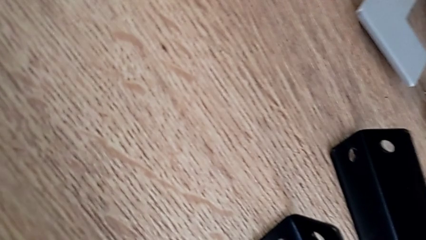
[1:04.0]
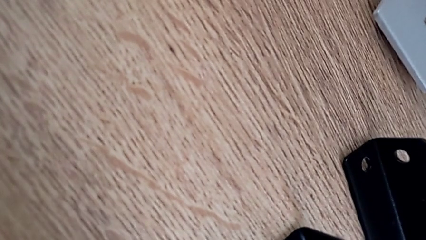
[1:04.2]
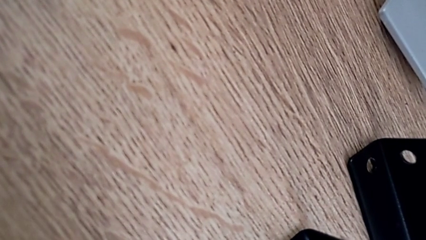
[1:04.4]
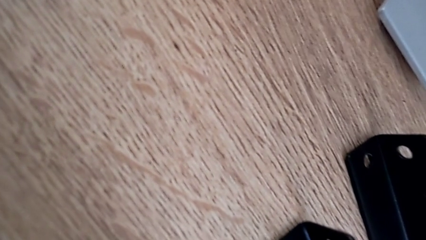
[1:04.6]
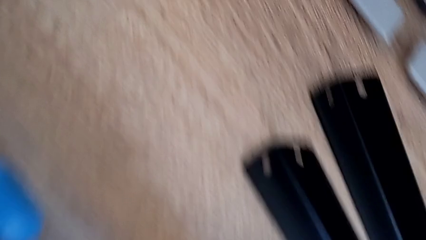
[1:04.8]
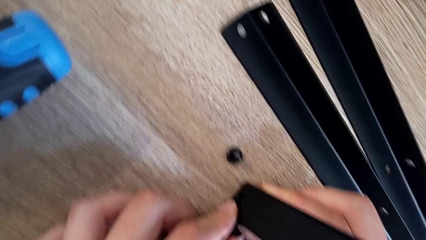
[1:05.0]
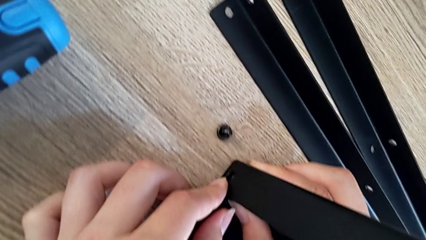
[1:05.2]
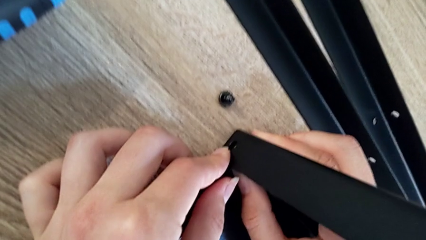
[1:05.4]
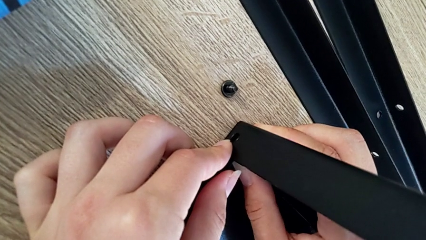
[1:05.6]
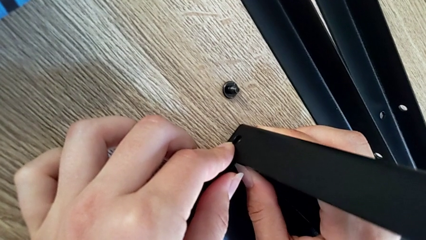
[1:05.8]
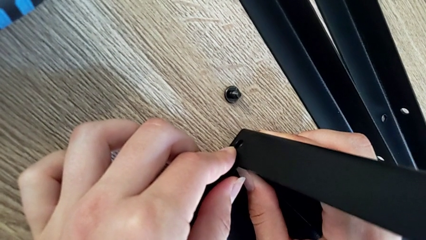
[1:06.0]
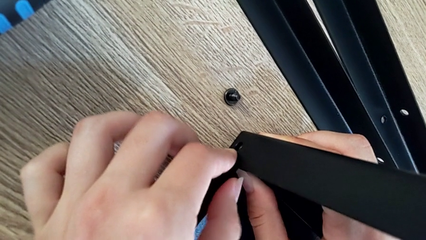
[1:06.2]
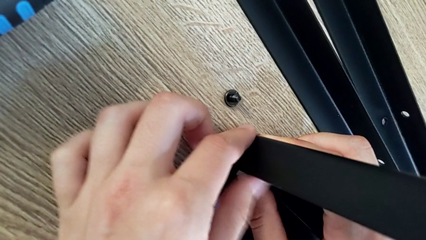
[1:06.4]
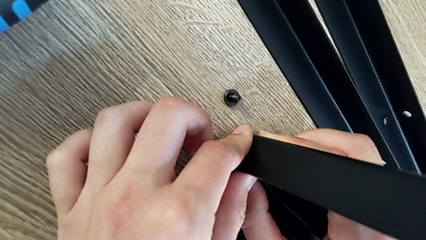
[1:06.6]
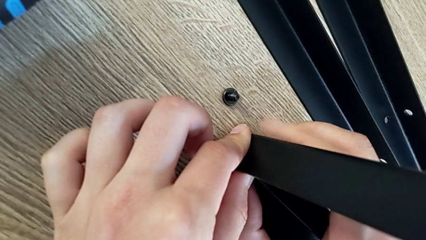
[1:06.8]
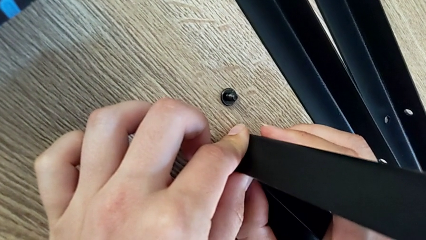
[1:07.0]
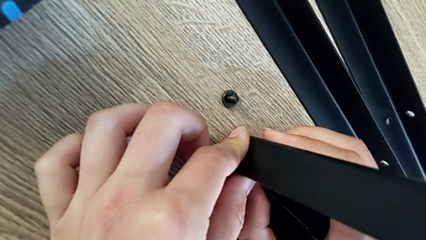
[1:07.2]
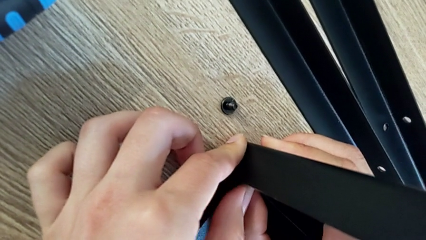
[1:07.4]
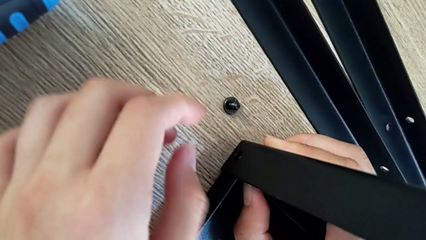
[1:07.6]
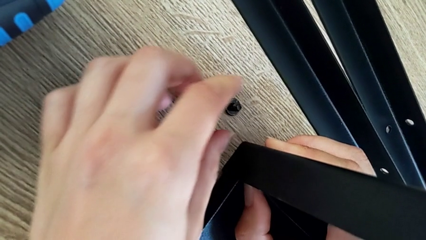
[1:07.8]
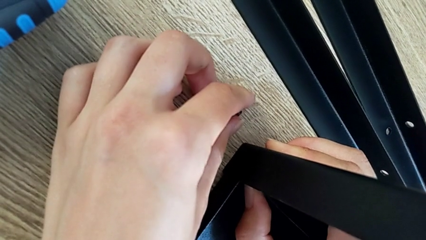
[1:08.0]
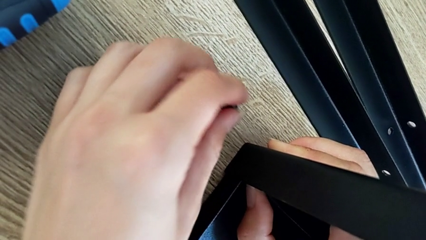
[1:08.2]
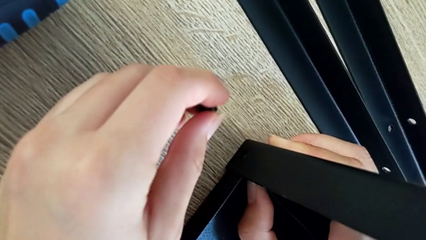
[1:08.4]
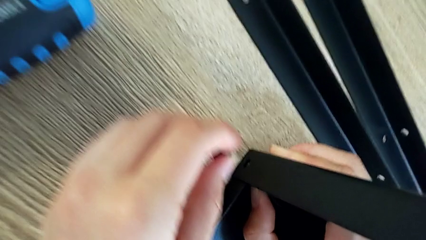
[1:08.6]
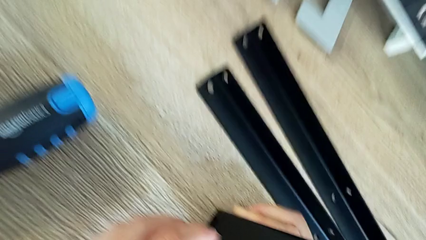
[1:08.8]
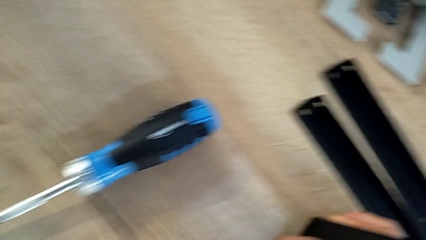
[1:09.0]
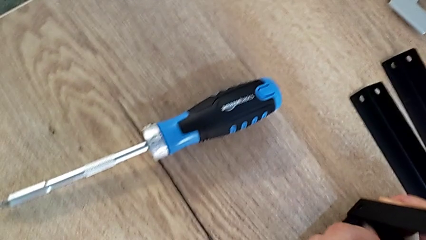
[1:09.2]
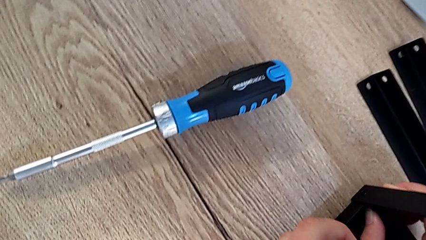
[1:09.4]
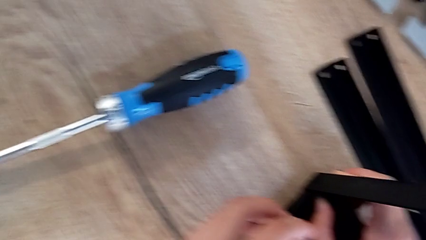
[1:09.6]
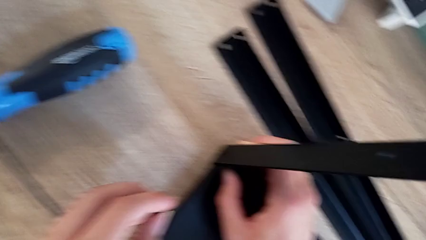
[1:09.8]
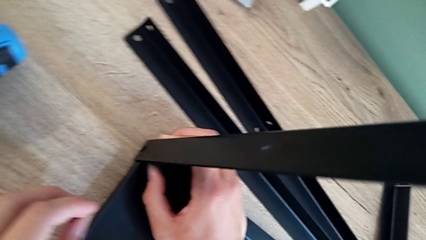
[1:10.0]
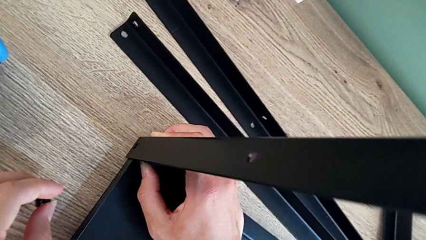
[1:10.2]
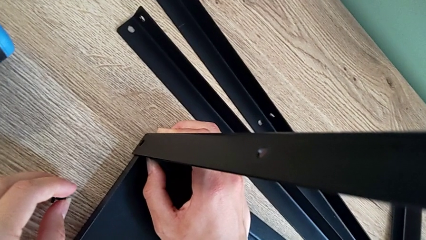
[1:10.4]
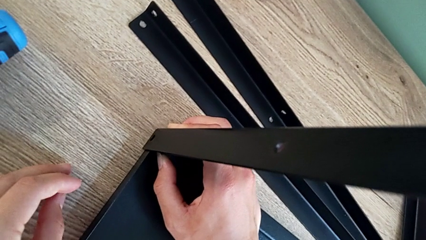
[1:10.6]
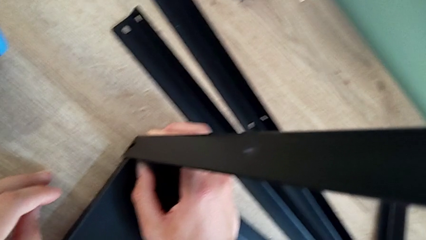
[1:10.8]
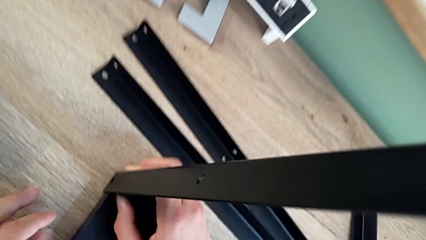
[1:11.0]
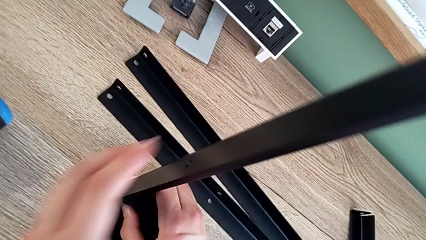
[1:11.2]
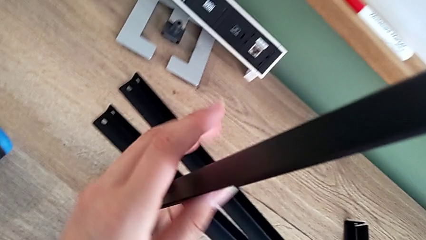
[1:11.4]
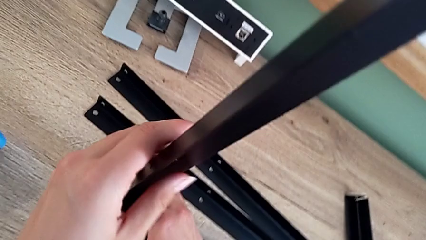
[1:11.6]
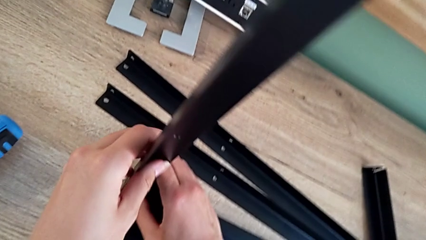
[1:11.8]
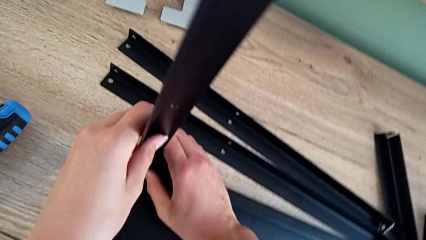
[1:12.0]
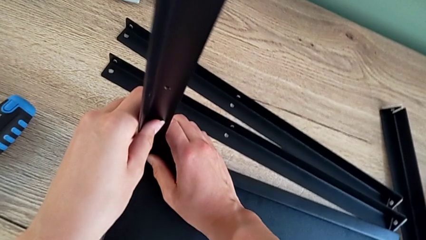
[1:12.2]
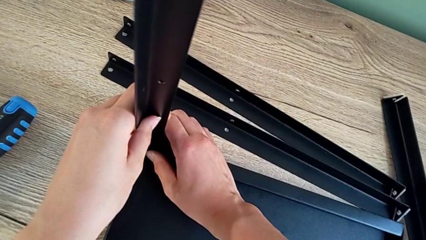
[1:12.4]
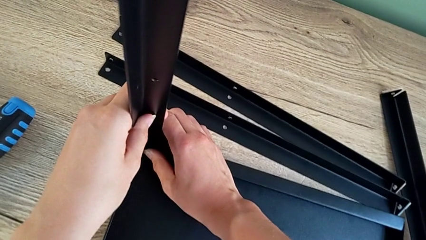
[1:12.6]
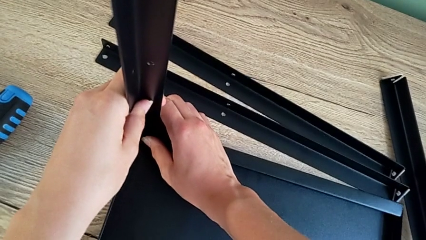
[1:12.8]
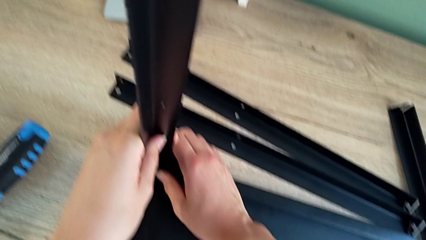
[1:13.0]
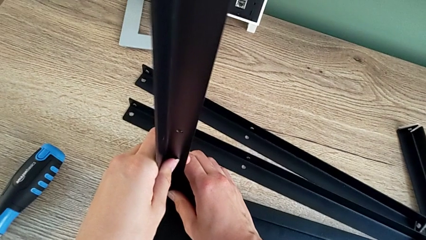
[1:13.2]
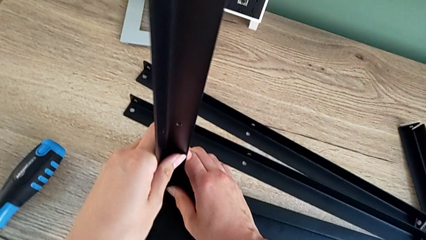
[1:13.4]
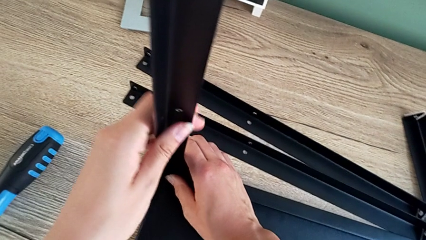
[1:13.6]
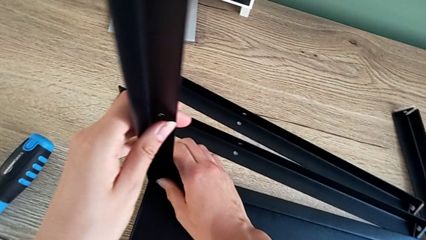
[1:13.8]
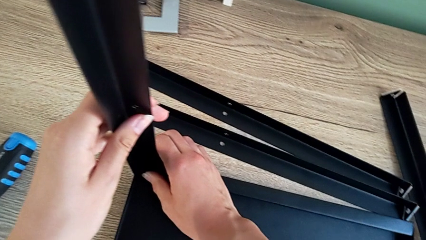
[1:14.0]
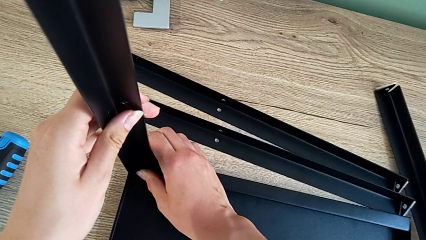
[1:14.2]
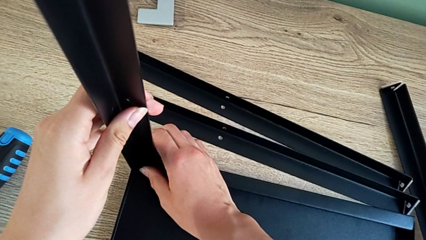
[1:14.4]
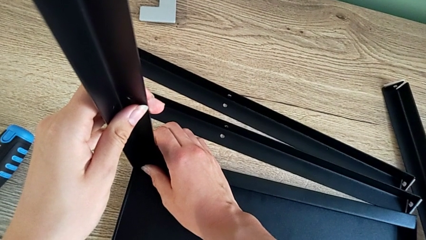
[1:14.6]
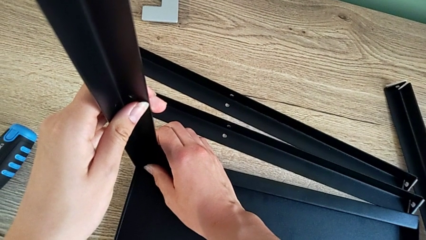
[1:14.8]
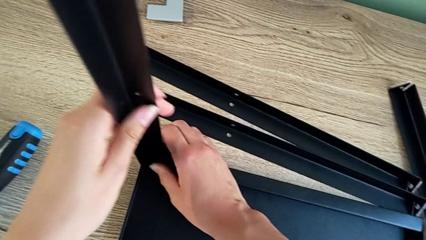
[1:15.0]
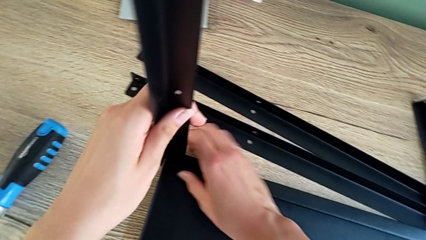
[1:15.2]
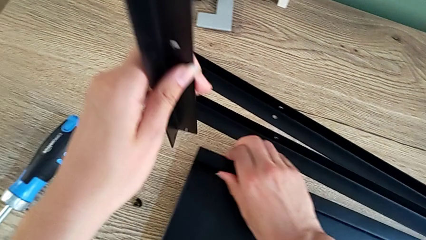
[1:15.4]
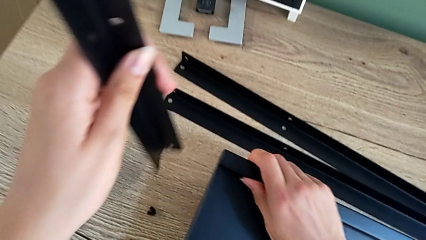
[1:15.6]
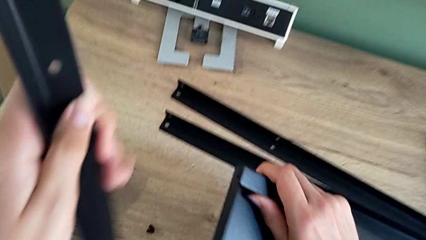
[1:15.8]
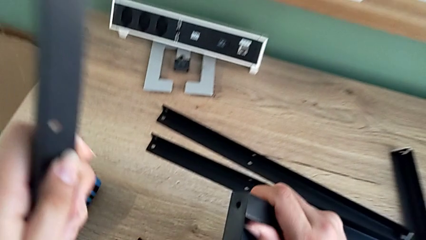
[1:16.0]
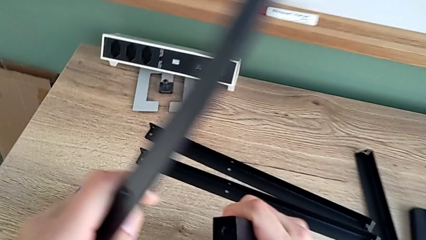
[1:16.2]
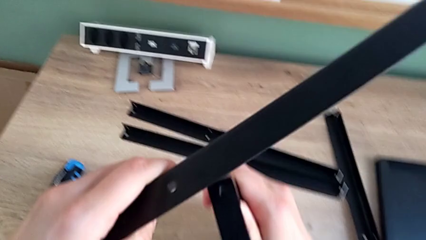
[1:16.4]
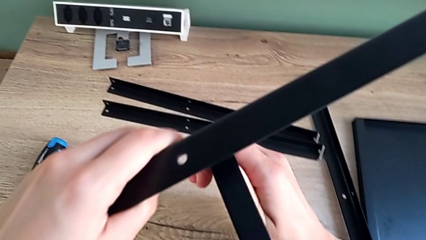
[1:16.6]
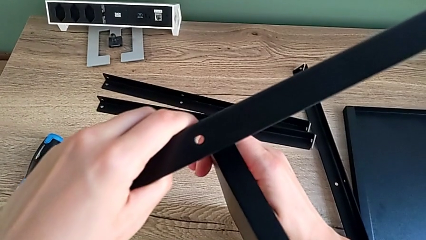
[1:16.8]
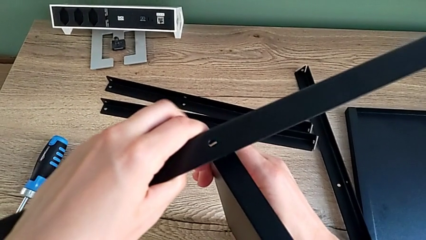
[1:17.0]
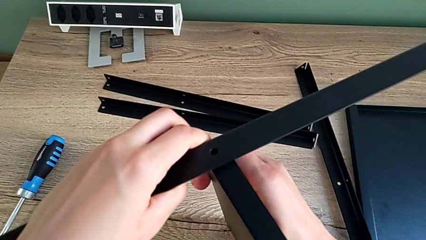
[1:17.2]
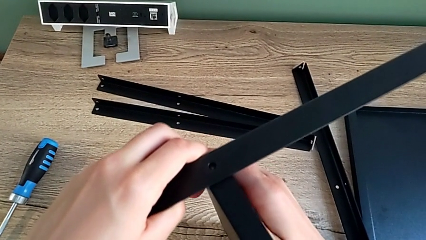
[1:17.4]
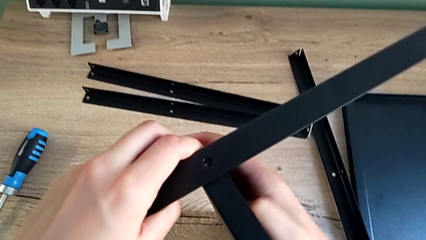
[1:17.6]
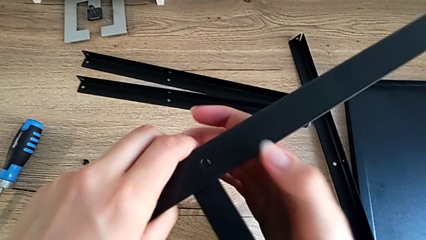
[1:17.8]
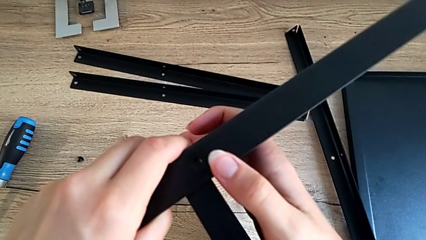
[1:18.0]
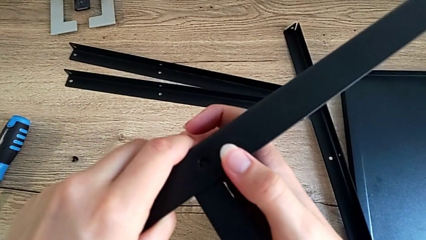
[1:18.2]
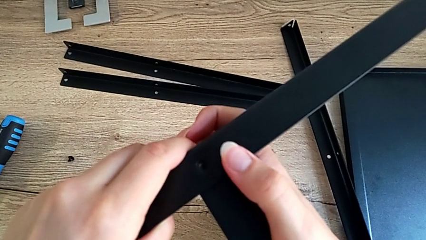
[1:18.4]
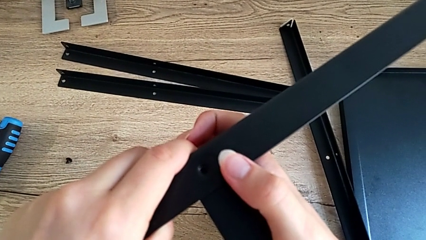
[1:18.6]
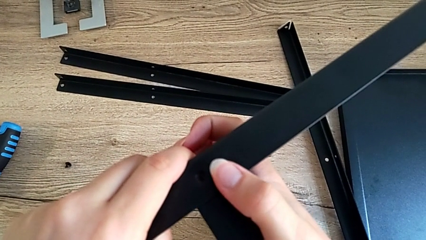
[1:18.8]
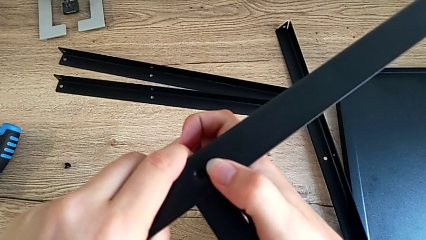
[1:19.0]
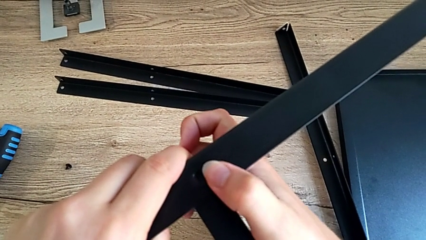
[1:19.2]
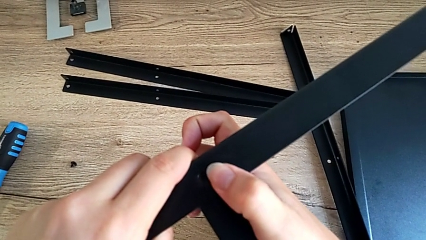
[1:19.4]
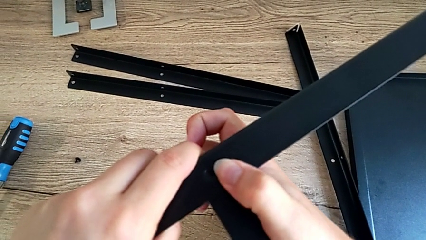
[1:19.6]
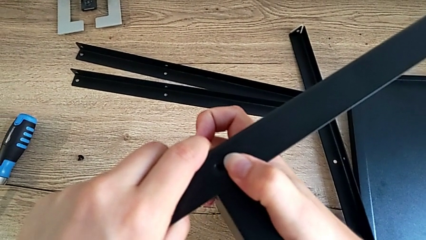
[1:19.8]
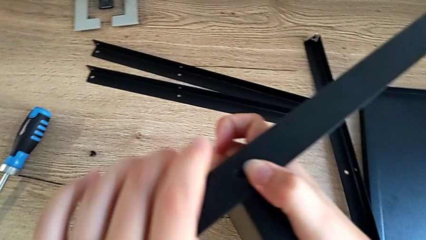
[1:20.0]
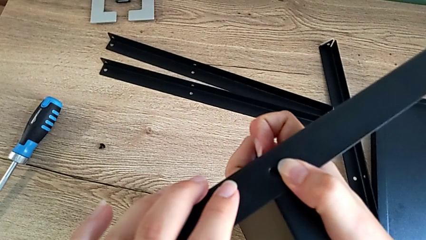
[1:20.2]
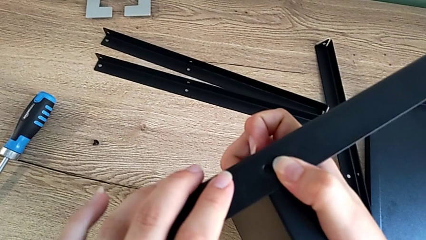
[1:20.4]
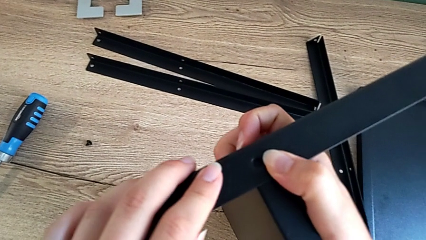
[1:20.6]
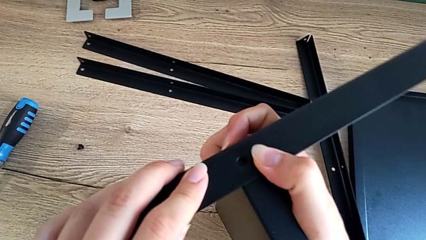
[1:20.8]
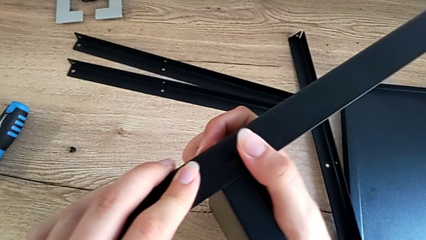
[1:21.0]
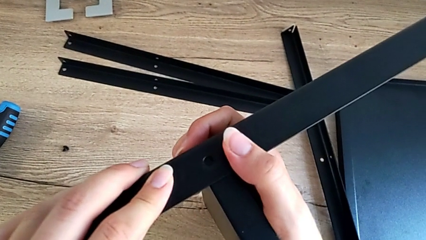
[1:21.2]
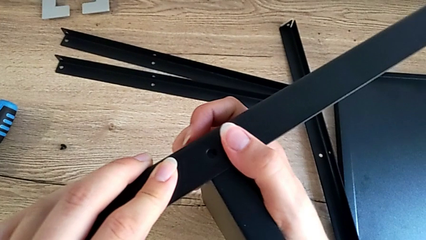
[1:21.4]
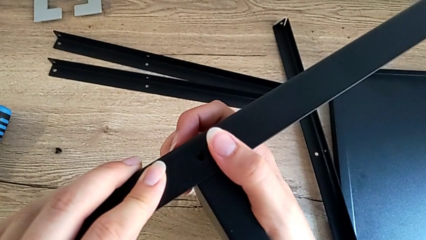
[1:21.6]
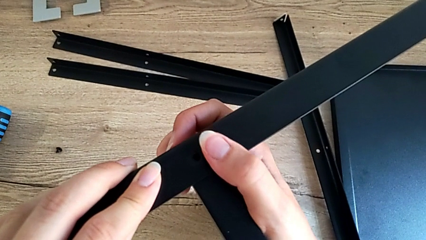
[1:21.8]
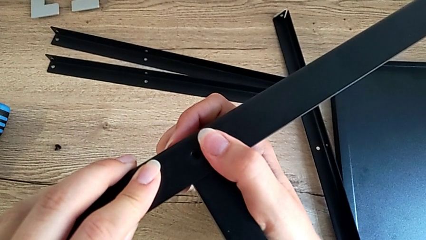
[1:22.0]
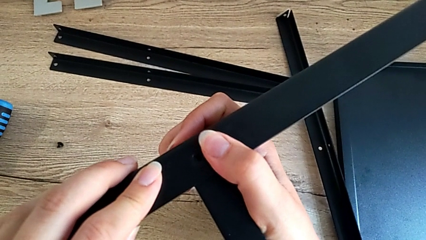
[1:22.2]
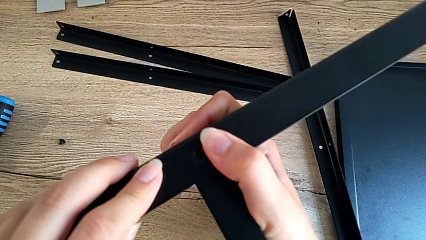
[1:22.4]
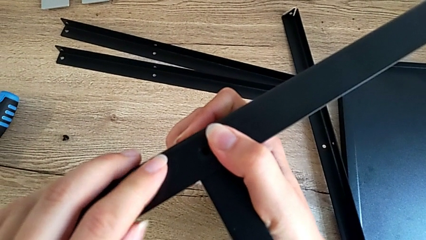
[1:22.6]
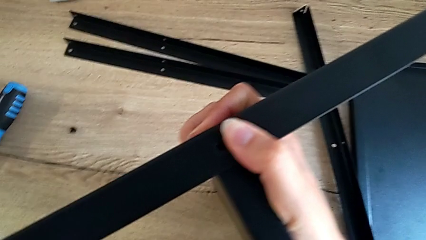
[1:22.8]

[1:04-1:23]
The camera wearer is assembling the first leg onto the shelf. They hold the black tray, grab the little hex socket head, hold the long leg, disassemble the black tray and begin to align the both leg.
